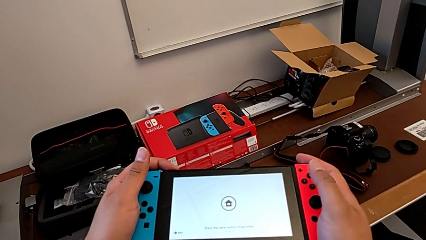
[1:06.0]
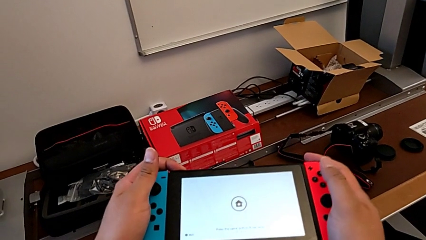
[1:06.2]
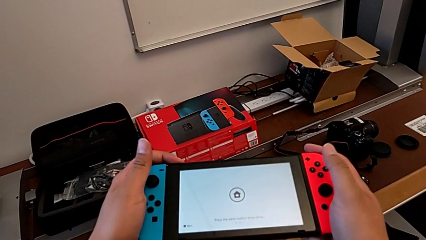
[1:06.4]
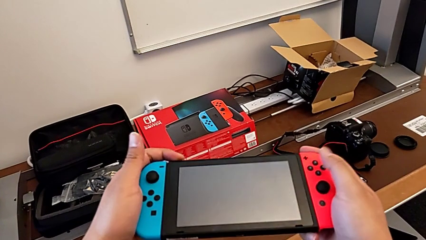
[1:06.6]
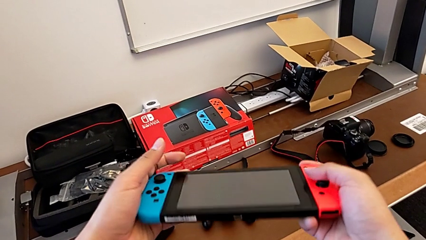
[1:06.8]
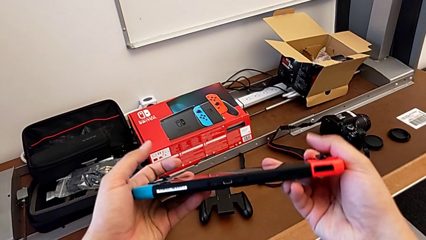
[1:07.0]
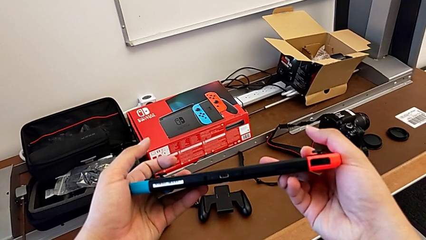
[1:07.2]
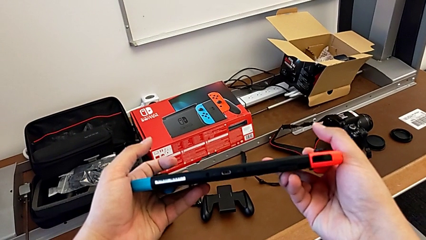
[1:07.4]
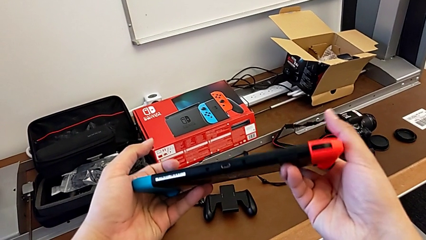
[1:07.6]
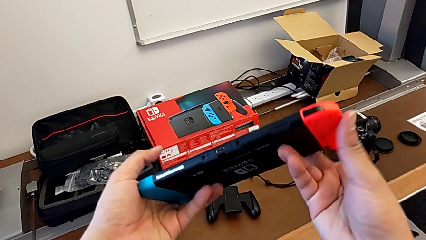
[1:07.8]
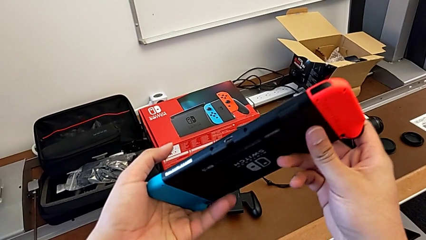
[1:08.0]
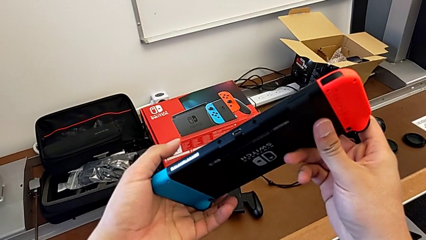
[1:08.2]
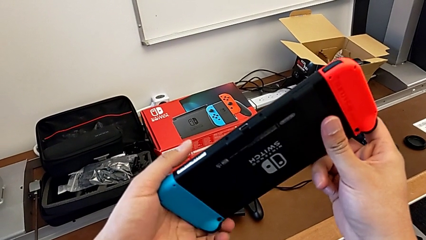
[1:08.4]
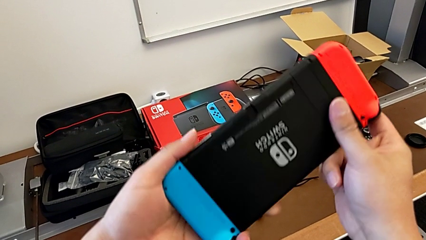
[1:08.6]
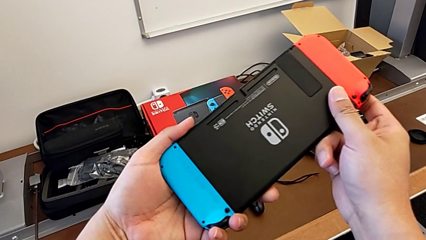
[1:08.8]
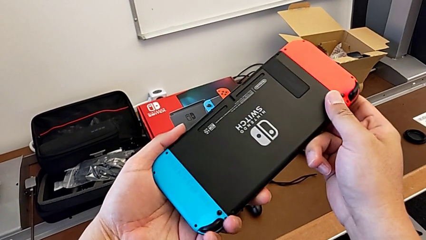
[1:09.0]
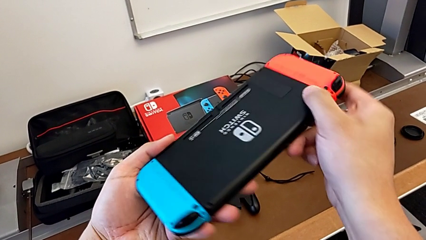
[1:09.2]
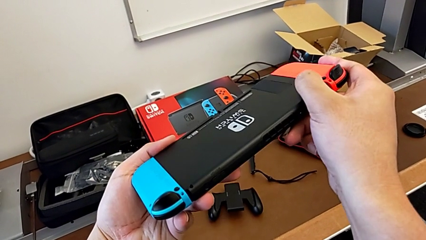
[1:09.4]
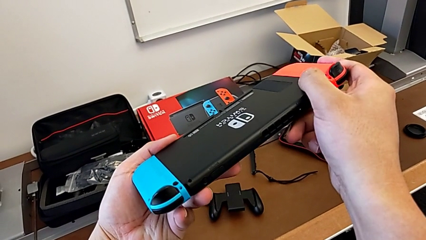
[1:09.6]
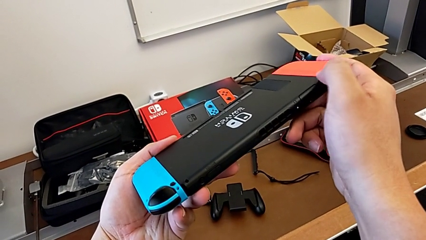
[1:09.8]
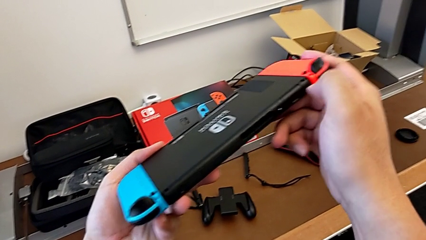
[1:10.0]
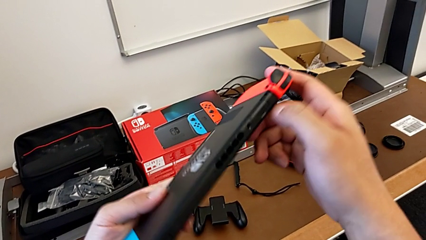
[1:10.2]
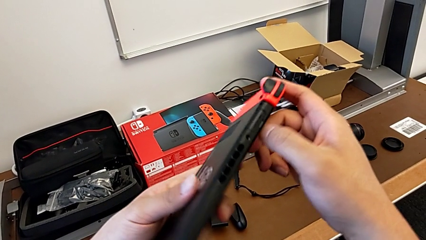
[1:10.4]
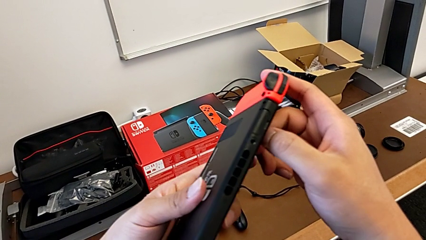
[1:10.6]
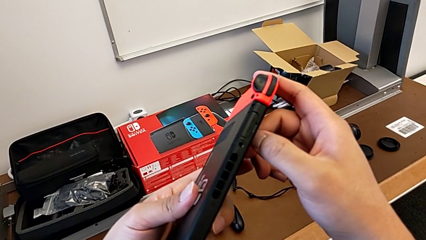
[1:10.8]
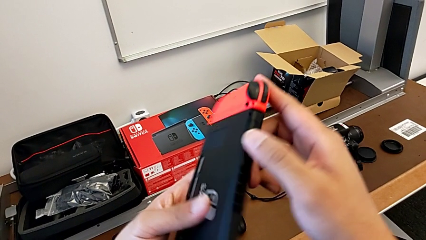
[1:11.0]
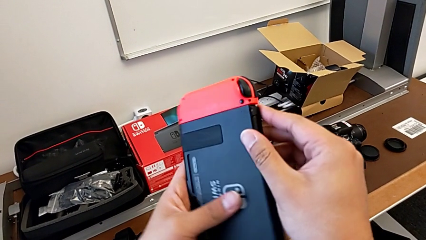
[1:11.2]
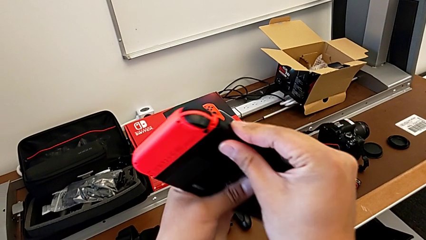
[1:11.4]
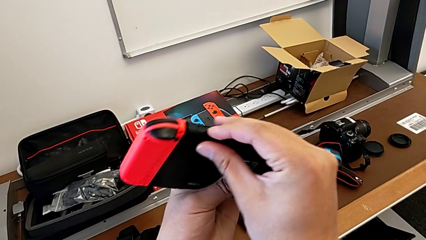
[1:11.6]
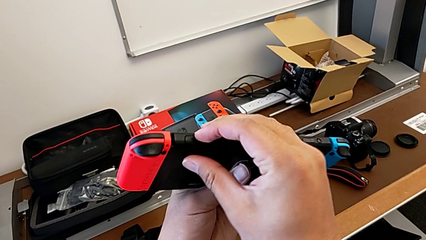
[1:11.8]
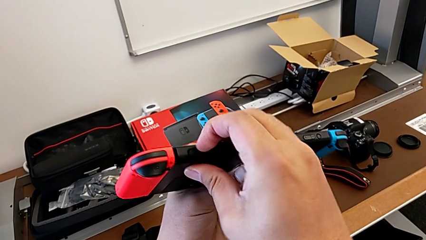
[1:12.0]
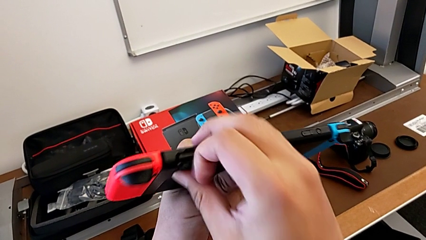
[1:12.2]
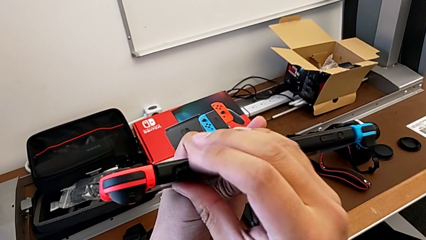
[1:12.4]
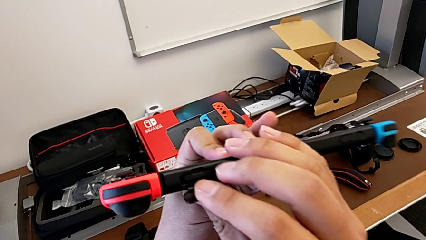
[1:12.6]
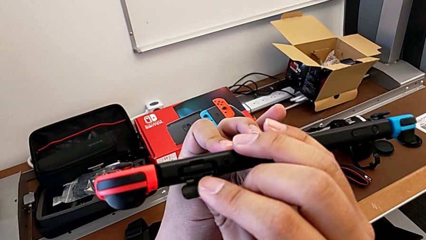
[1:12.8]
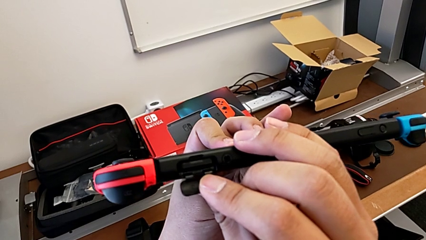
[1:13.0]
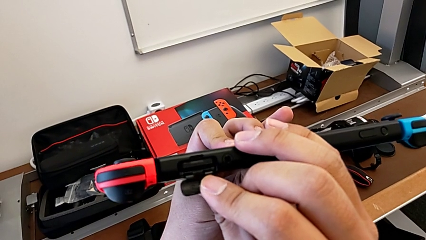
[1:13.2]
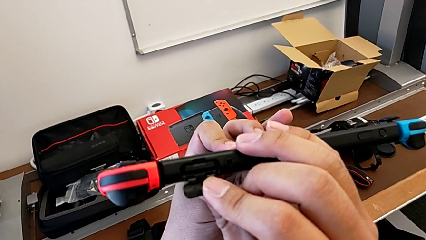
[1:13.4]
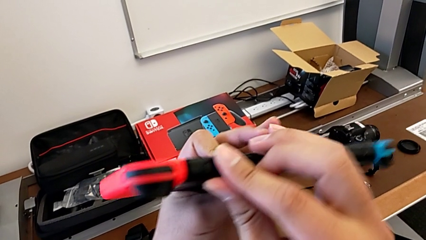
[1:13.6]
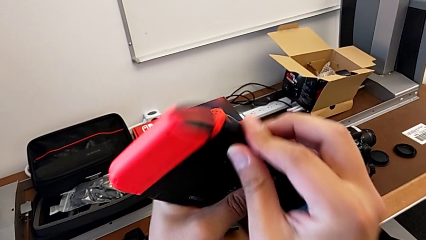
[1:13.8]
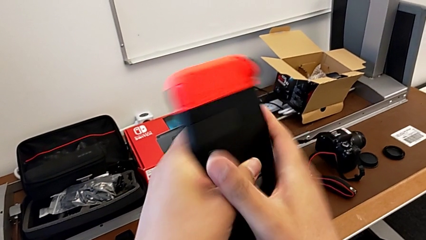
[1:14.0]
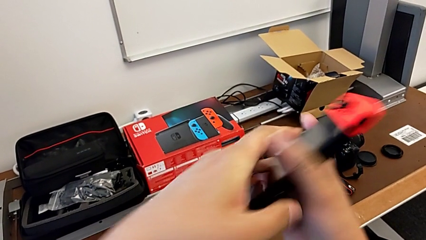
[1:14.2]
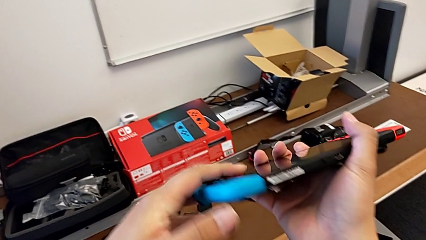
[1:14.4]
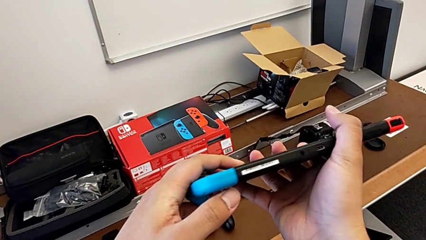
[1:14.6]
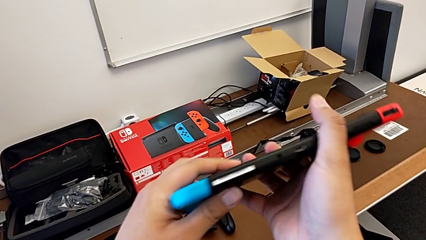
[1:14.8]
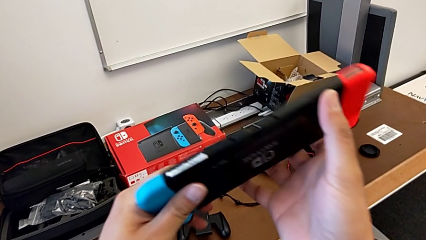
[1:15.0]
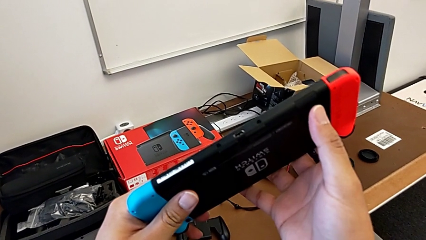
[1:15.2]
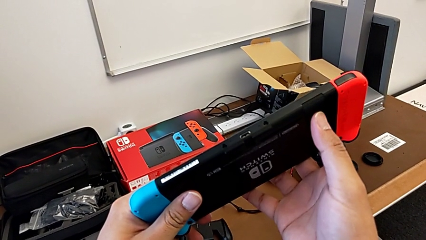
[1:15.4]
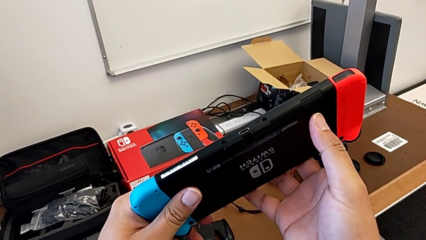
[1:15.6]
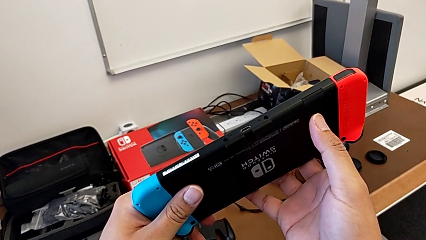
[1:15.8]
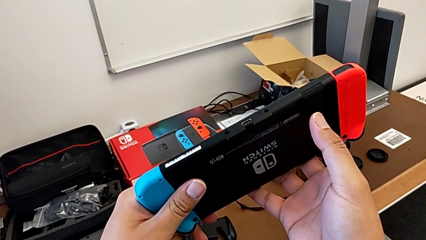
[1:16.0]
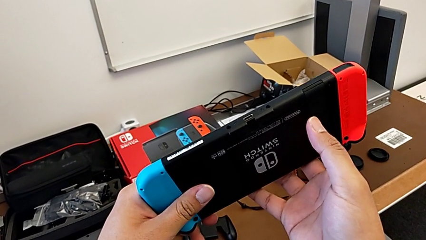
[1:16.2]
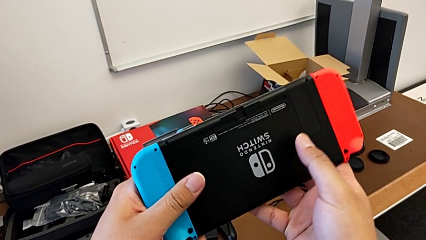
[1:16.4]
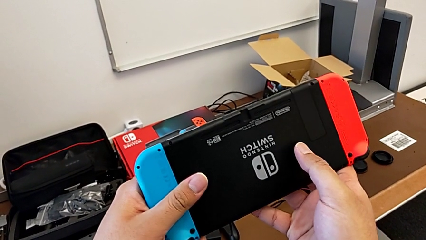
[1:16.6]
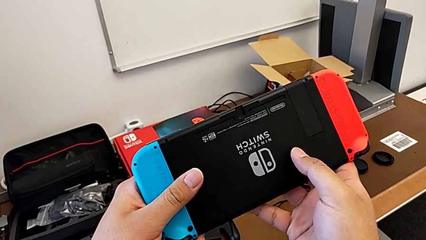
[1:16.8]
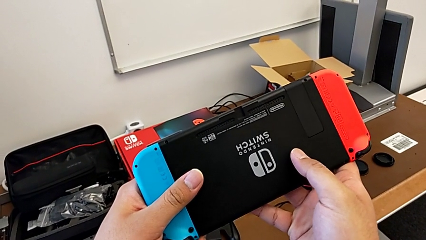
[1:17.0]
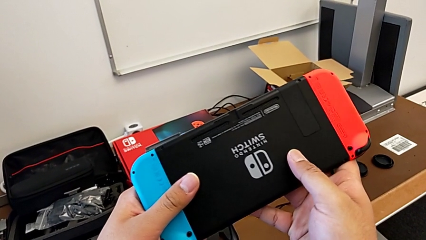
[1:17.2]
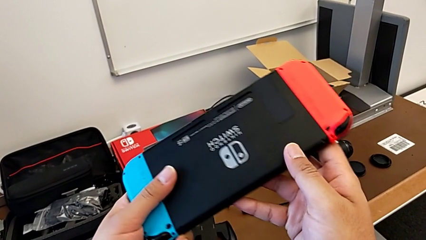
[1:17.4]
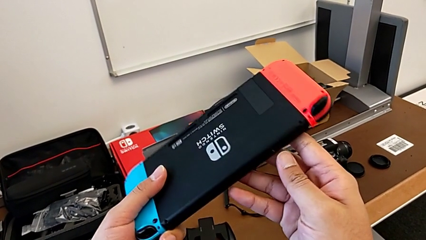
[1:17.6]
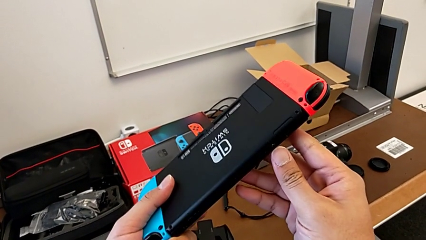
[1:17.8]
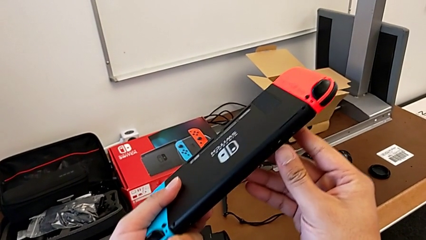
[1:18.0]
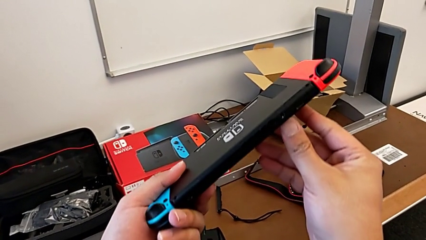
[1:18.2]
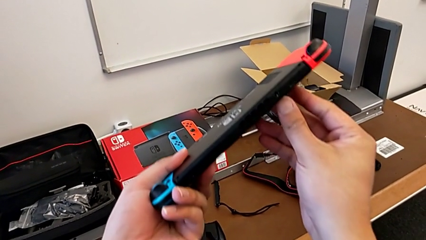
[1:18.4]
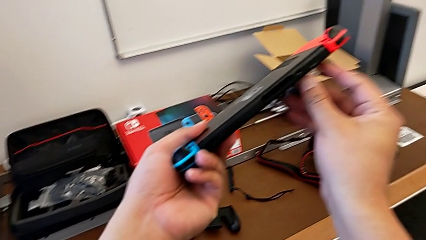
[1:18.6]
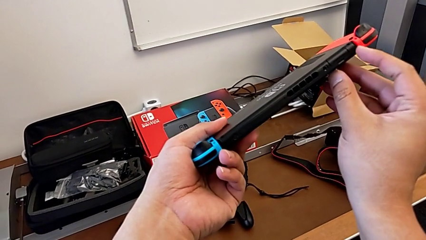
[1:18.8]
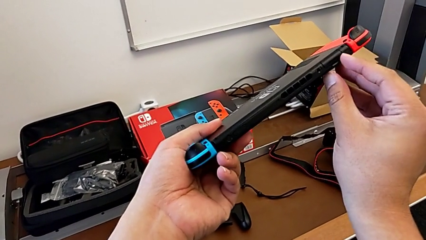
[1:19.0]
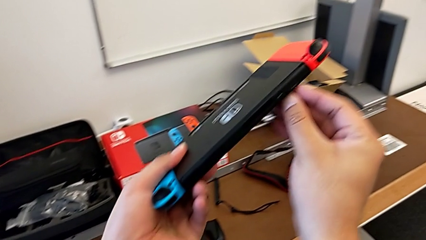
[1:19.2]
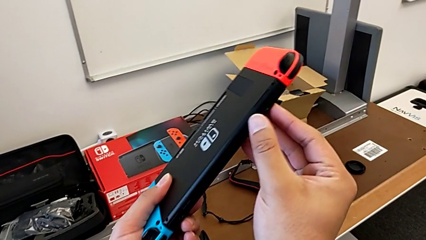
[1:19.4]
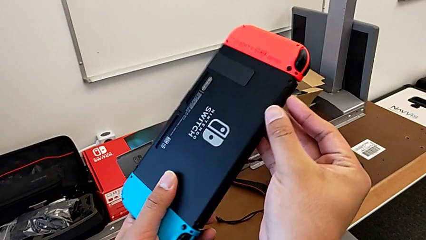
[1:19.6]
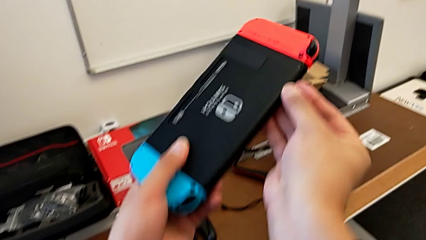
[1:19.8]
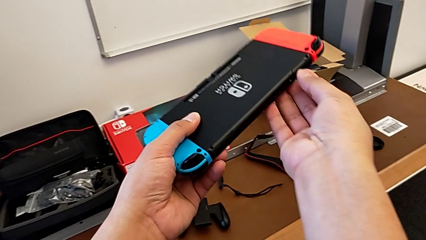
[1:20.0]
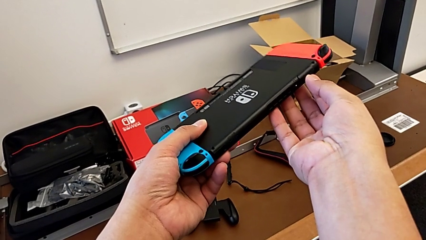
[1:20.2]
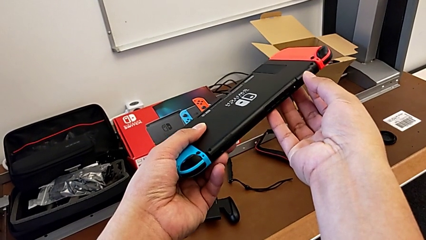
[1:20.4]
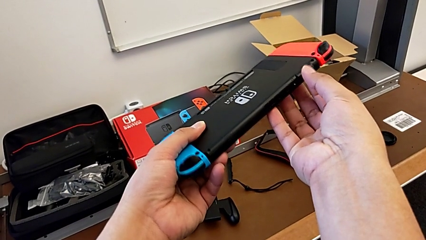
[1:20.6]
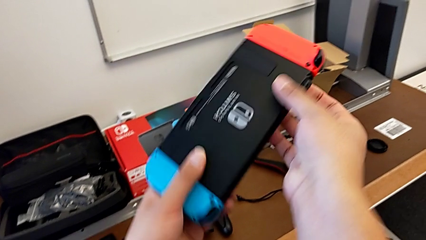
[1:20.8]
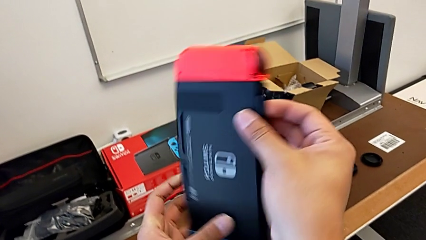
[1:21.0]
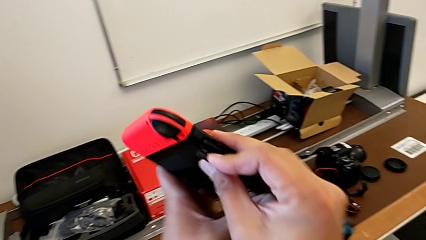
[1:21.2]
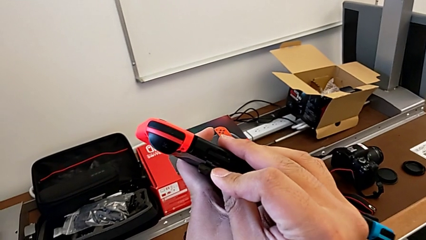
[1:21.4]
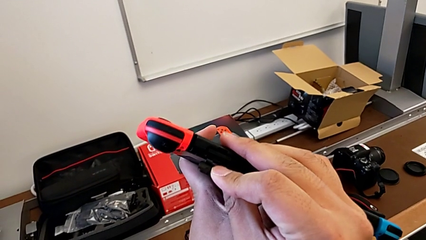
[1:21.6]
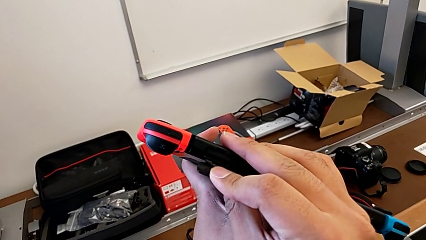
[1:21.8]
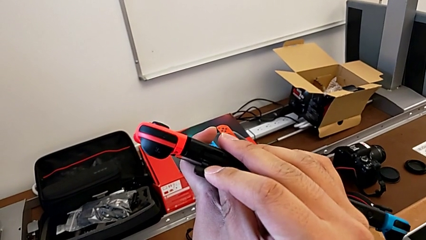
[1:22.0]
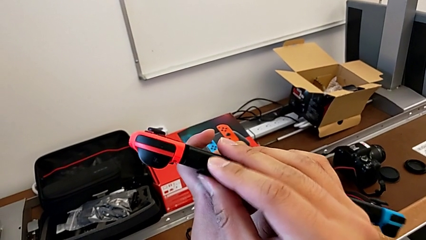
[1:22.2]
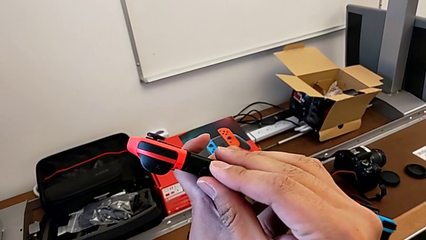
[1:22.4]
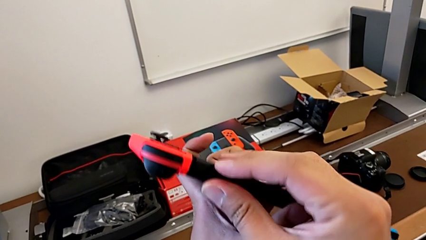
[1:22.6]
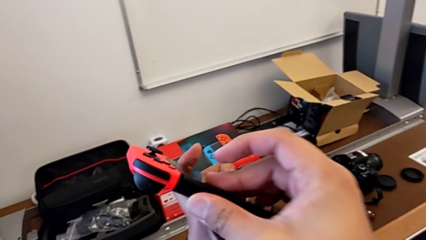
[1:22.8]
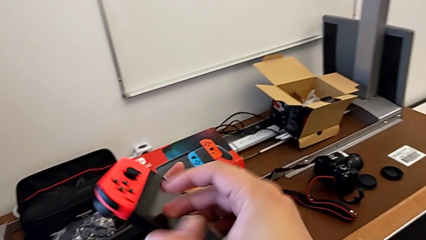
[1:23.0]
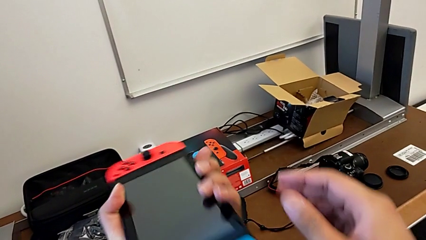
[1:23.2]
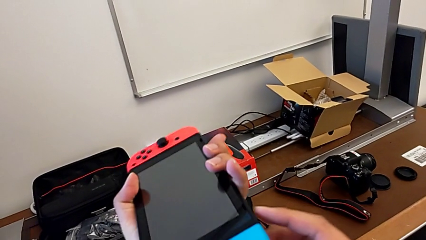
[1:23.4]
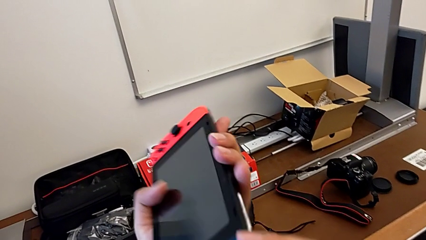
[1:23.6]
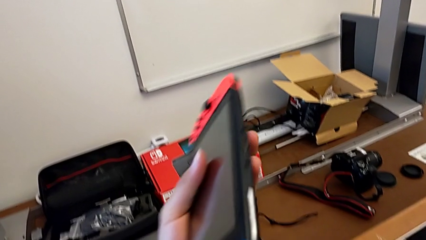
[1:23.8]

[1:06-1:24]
The camera wearer is putting the SD card back into the Nintendo Switch. They keep inspecting the Nintendo Switch, open the game card, close it, inspect the Nintendo Switch and inspect the game card.
